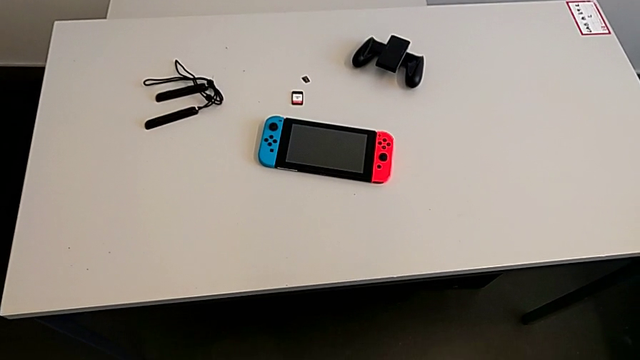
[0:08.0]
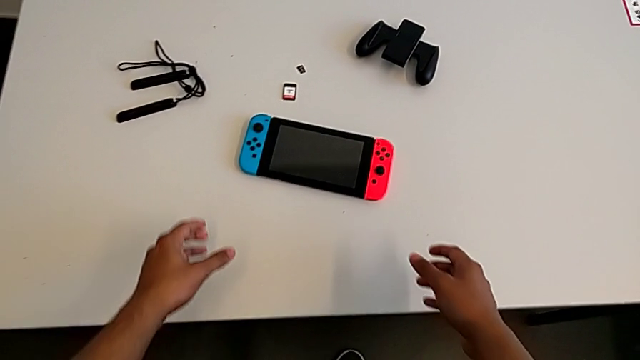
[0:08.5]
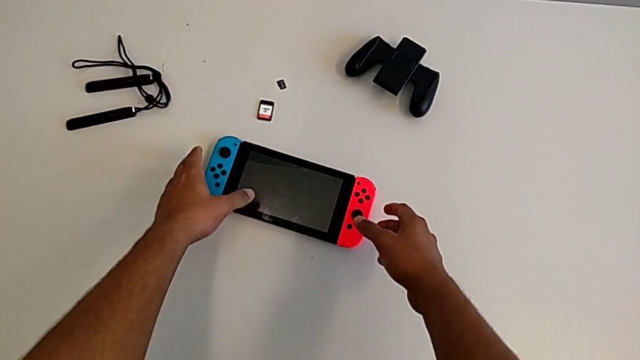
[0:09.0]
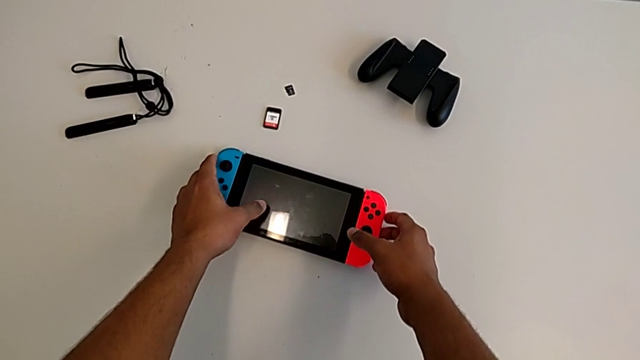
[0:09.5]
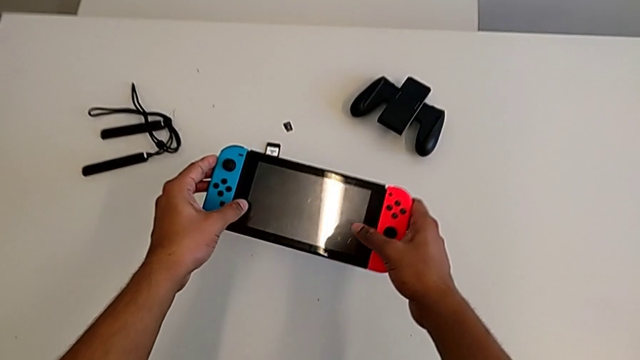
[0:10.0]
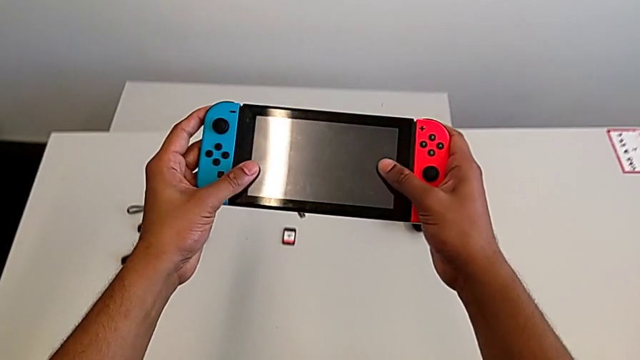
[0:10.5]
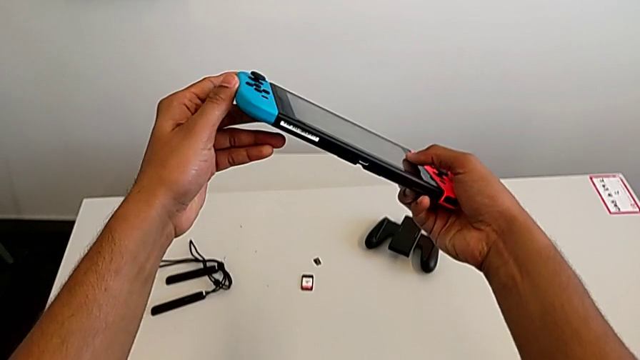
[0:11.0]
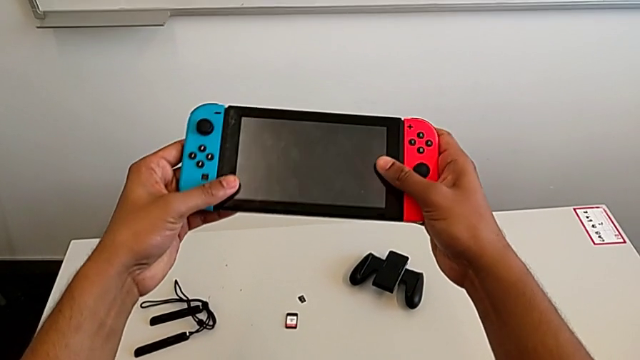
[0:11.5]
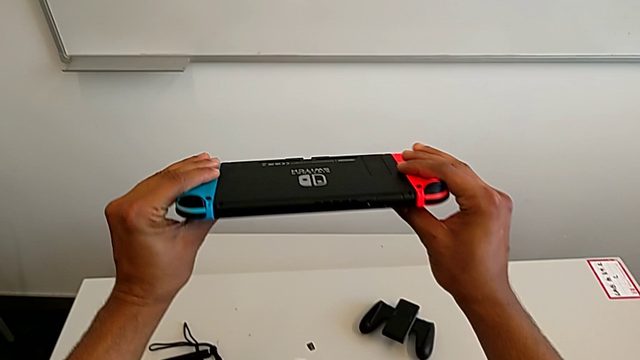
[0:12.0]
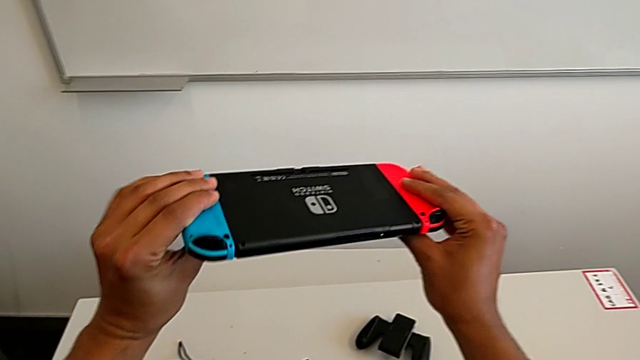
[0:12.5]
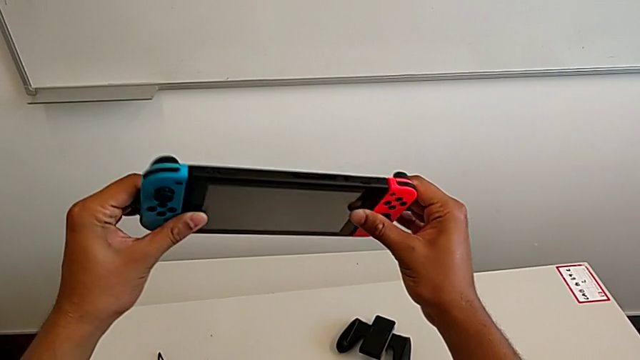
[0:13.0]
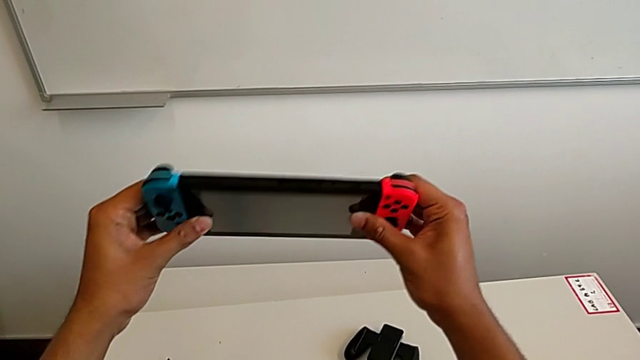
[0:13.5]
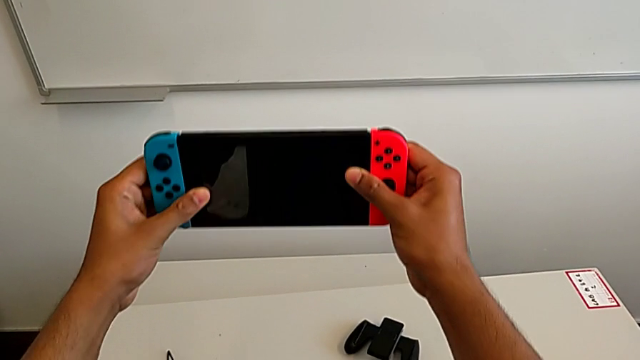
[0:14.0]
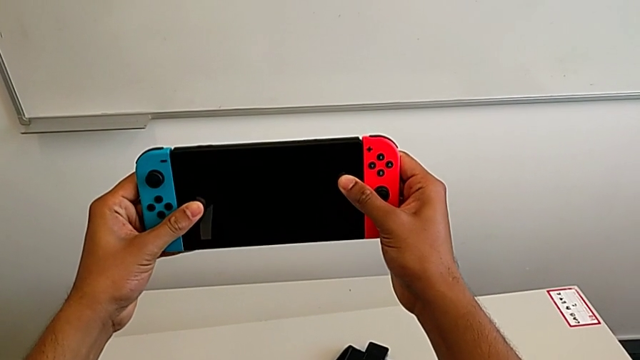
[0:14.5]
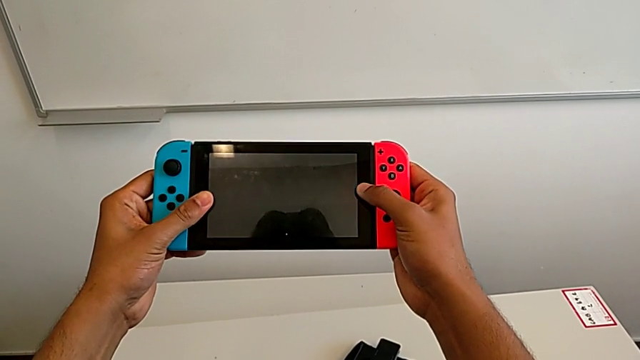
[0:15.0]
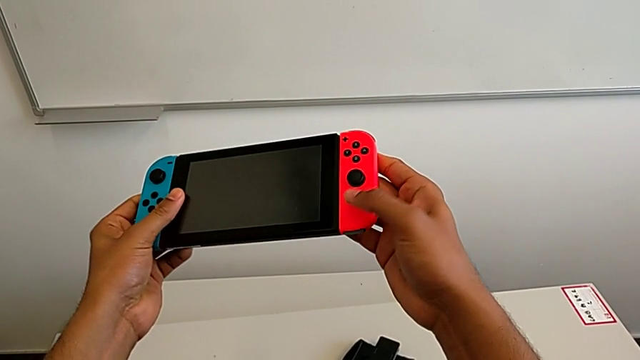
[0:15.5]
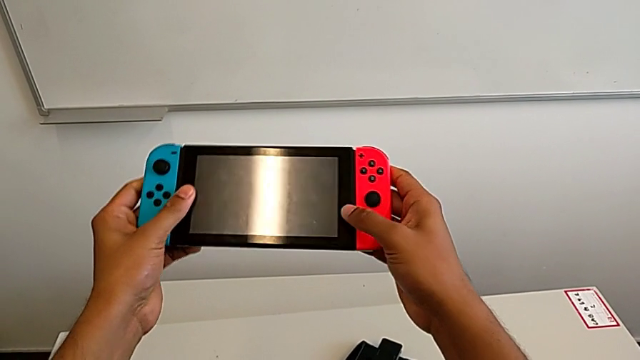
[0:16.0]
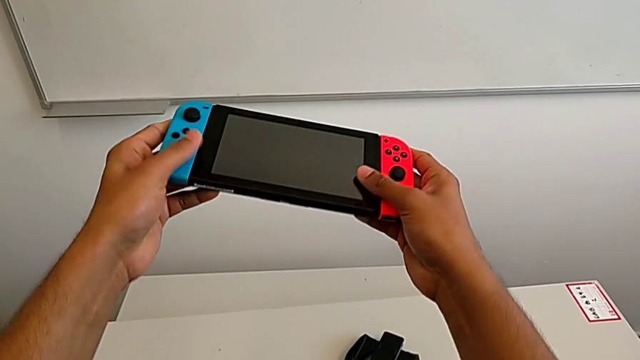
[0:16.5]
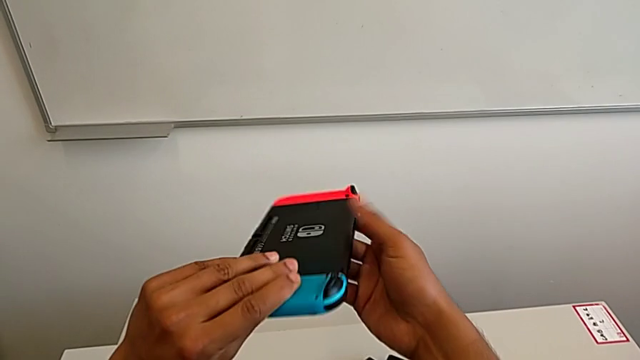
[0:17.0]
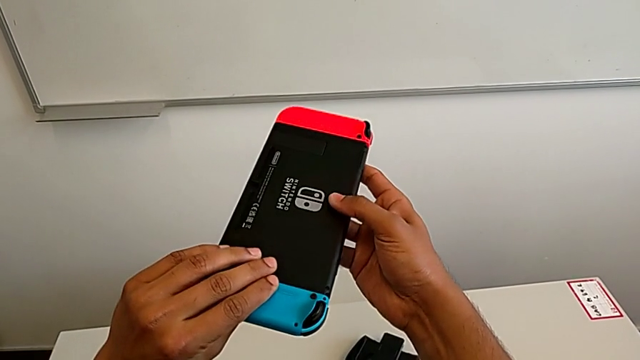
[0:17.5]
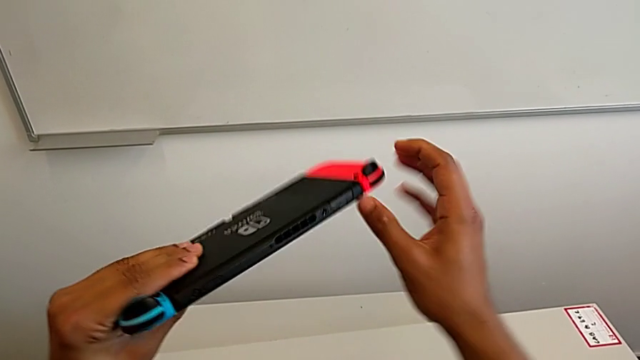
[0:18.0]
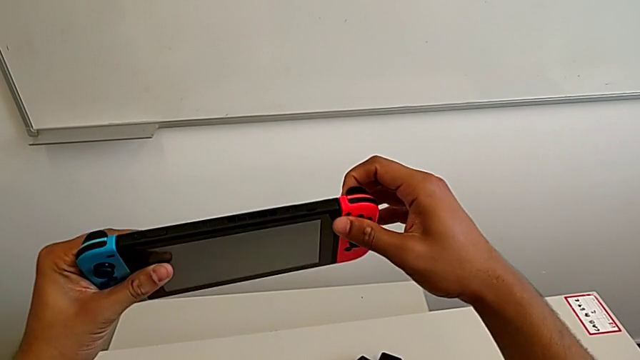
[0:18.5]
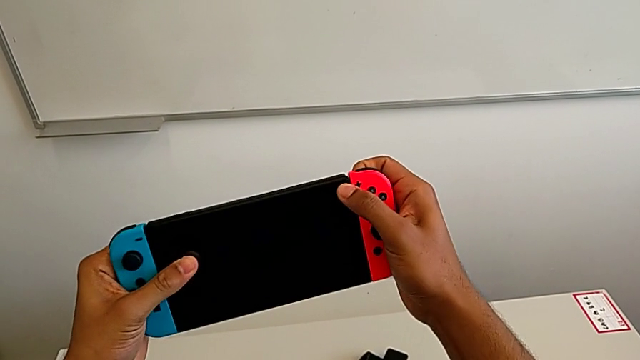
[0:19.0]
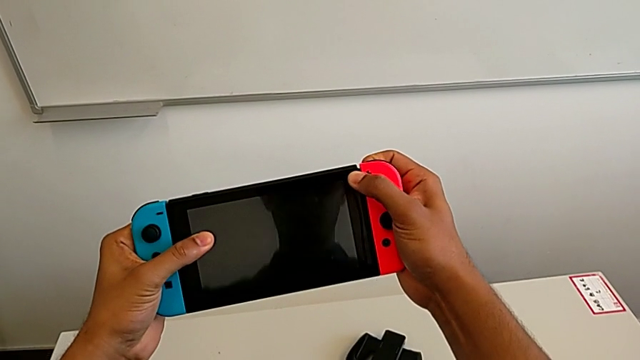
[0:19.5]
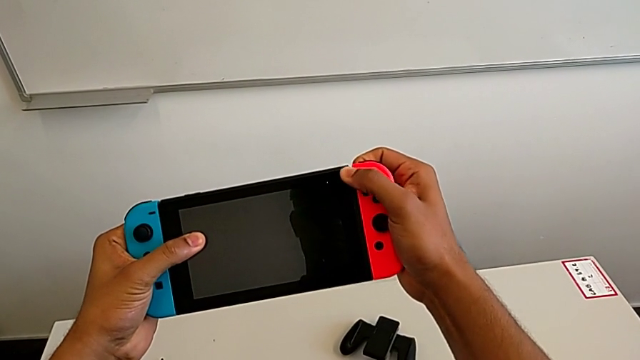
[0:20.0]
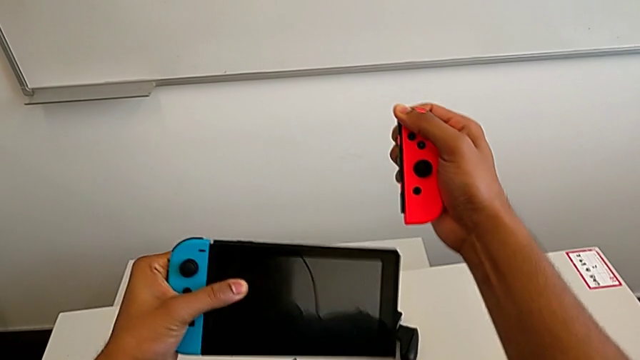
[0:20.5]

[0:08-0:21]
The camera wearer is exchanging the Joy-Con controllers for the comfort grip of the Nintendo Switch. They grab the Nintendo Switch, inspect it, flip it and withdraw the red Joy-Con controller.

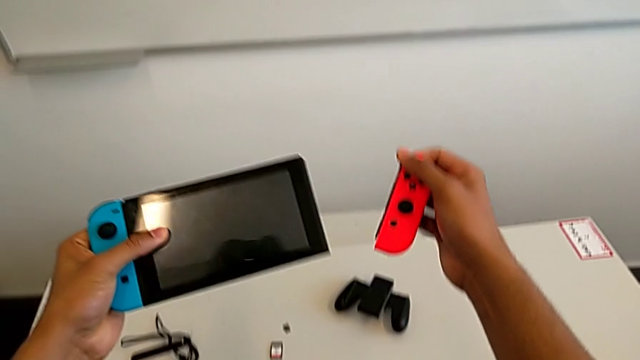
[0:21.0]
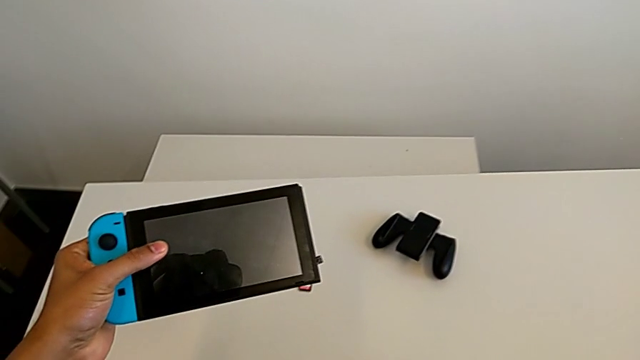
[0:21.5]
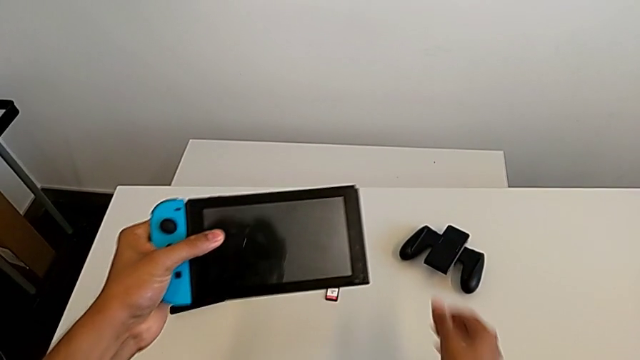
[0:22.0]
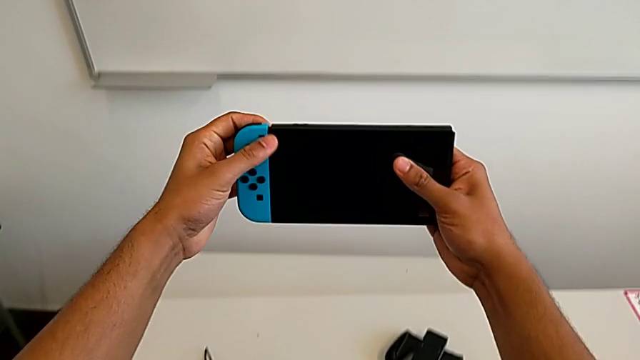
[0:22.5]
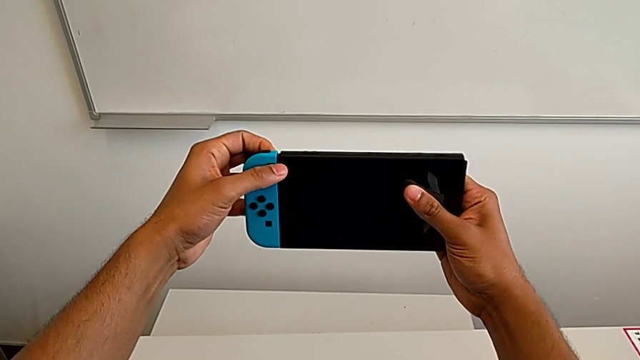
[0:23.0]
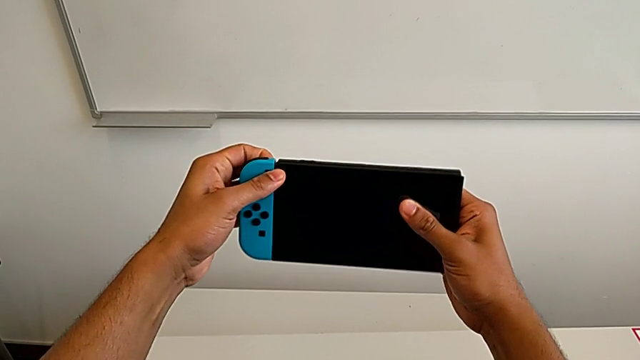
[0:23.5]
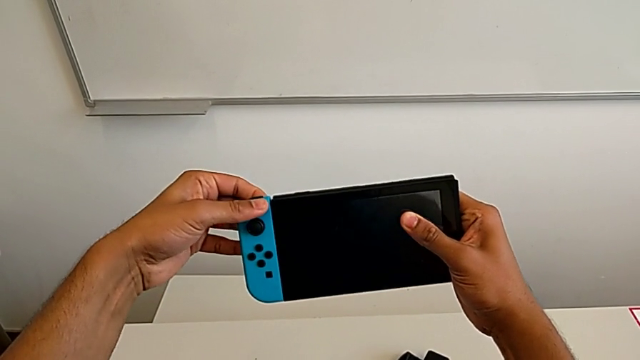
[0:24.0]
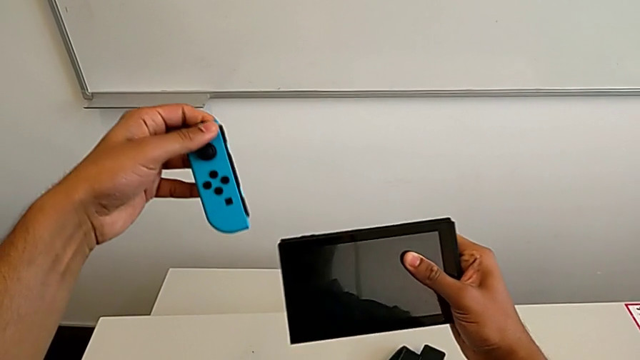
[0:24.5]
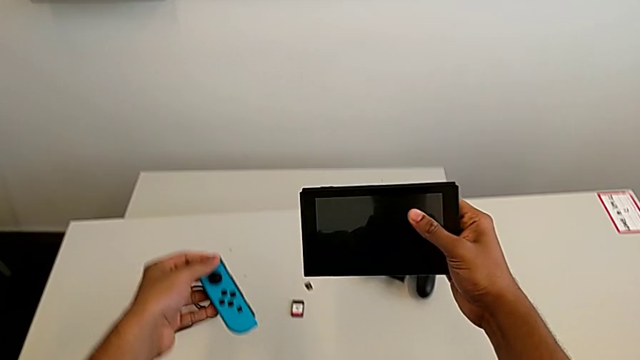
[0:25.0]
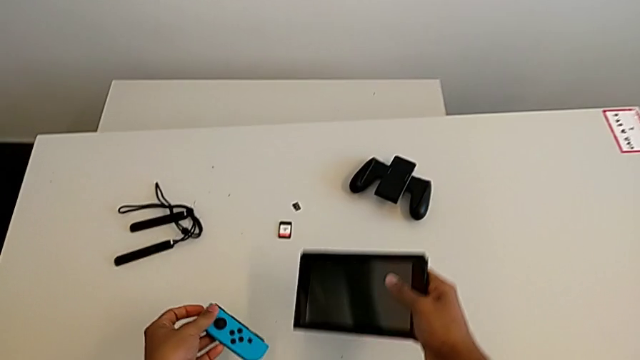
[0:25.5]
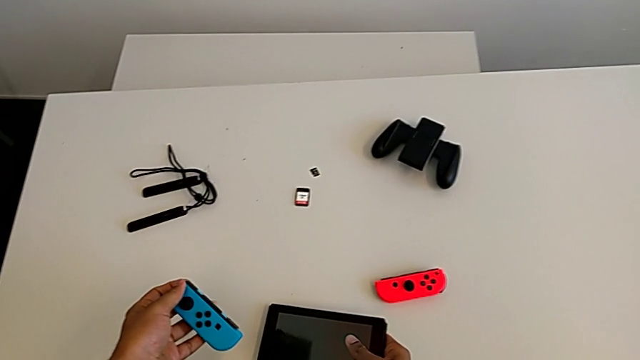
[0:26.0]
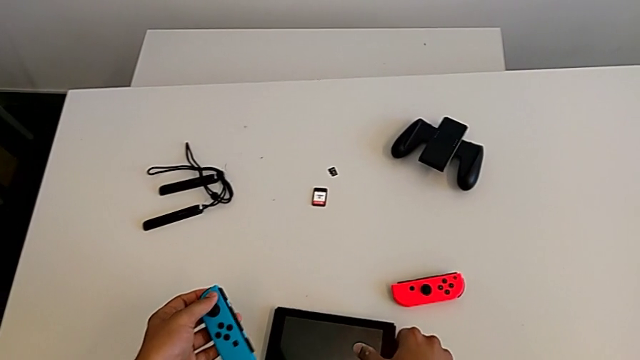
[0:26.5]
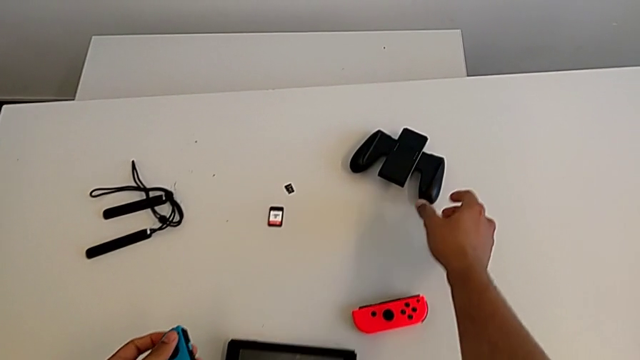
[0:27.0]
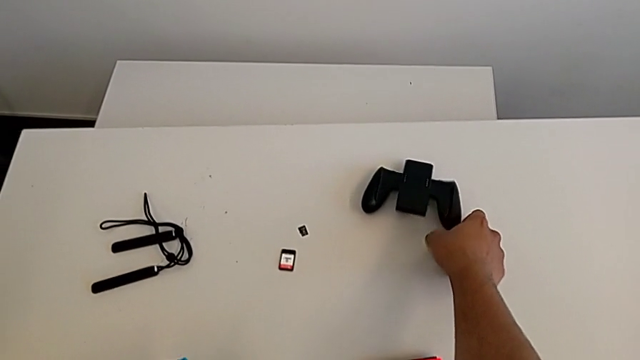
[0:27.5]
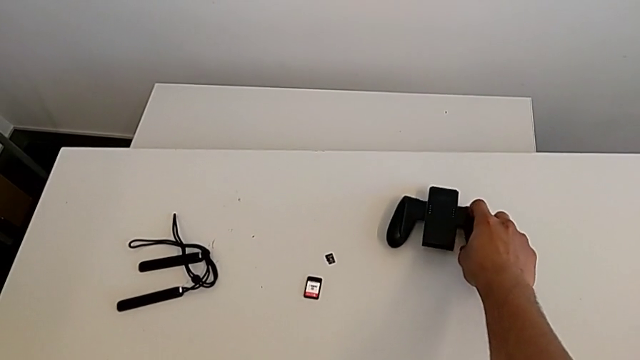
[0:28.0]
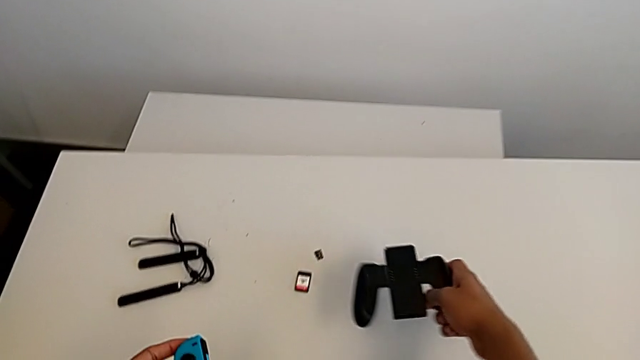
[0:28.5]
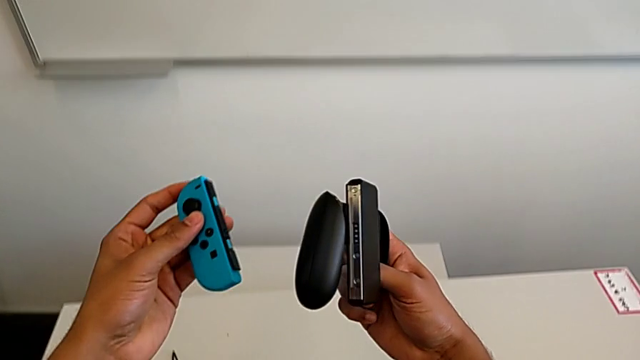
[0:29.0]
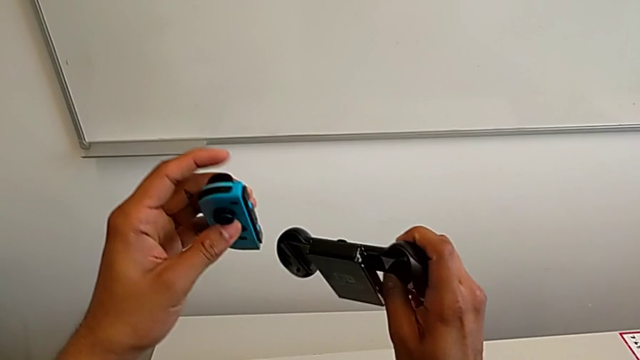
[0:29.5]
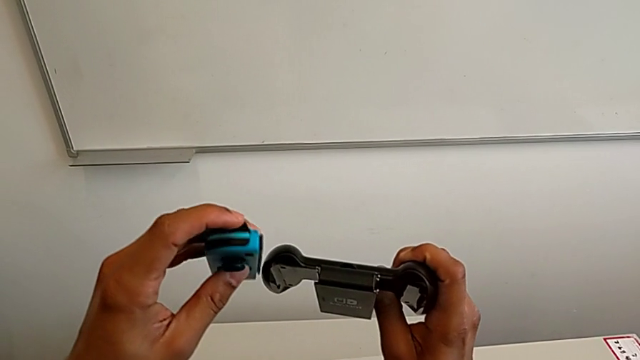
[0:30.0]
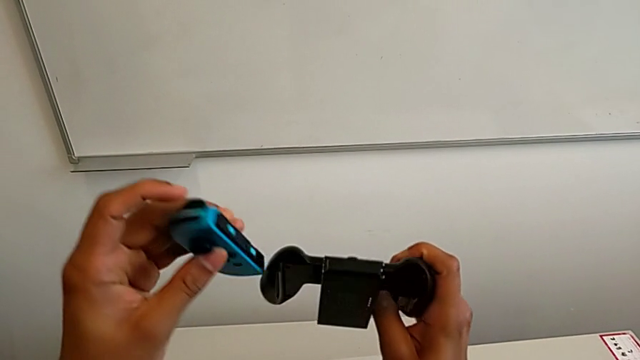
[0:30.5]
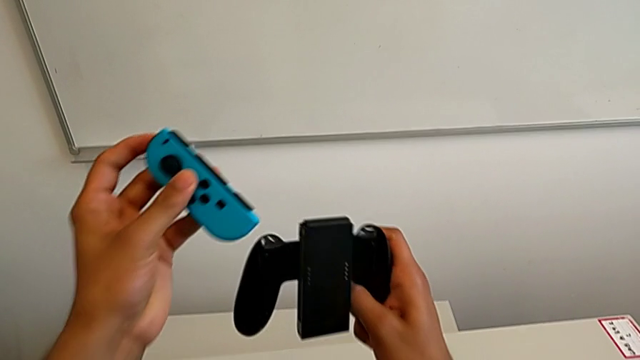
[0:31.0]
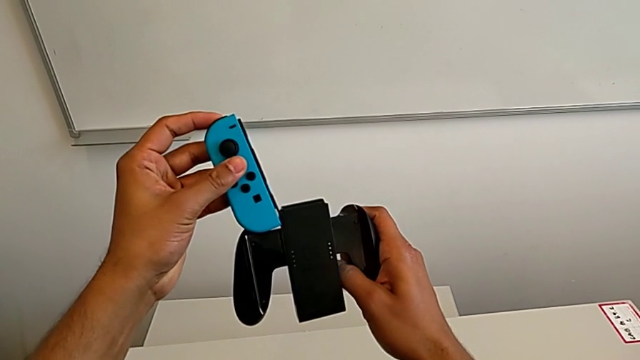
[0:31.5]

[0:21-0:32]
The camera wearer is exchanging the Joy-Con controllers for the comfort grip of the Nintendo Switch. They place the red Joy-Con controller, withdraw the blue Joy-Con controller, place it, grab the comfort grip and begin to insert the blue Joy-Con controller.
